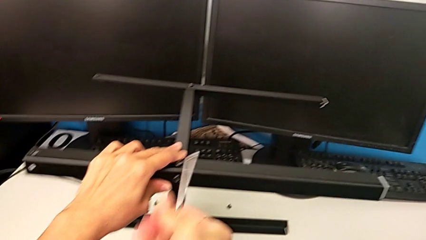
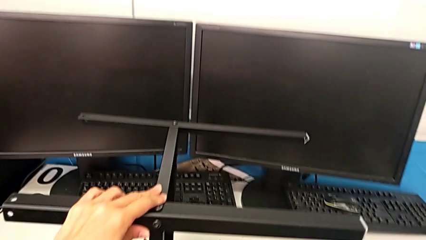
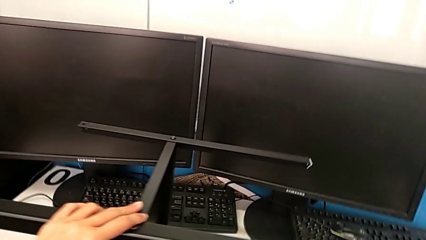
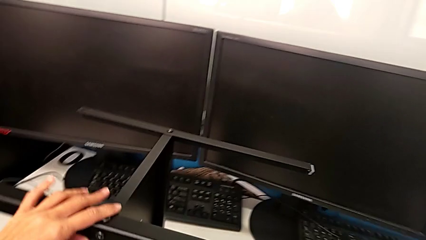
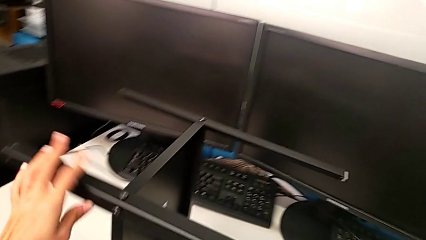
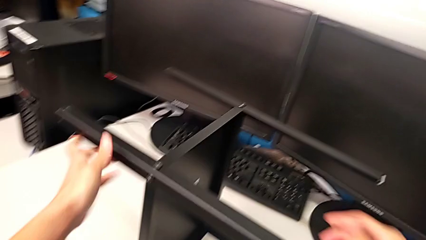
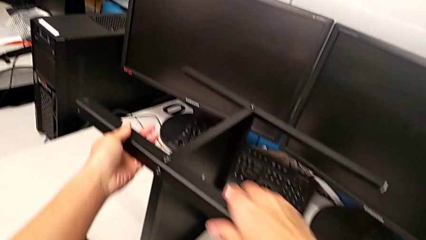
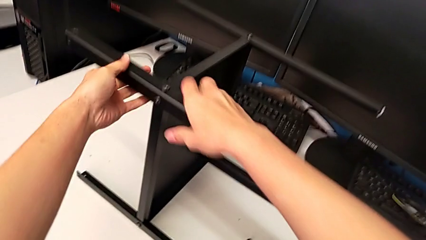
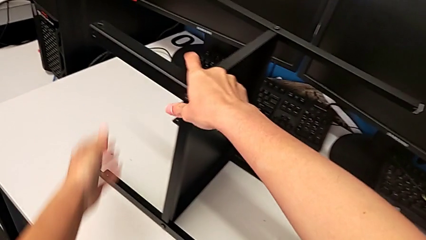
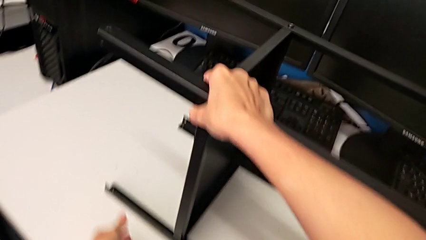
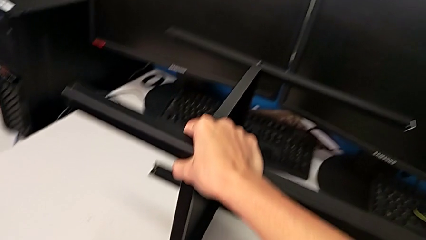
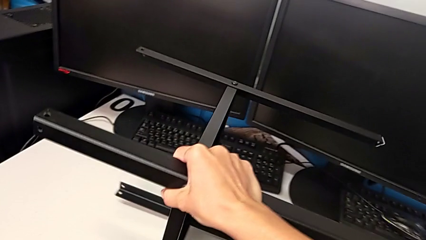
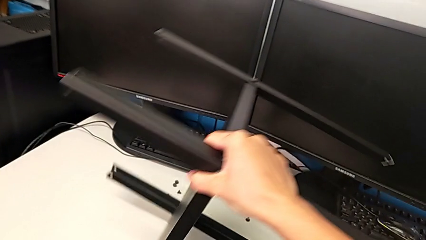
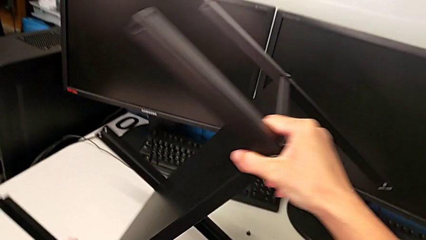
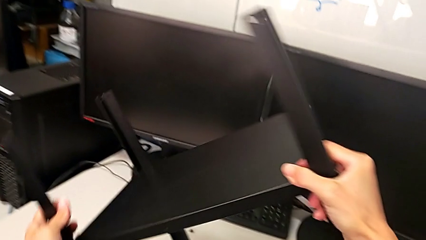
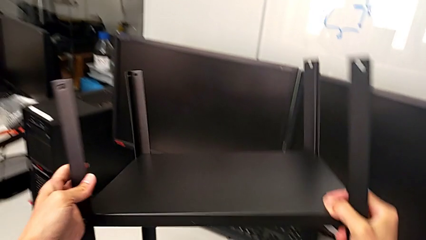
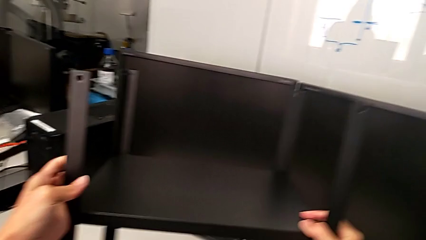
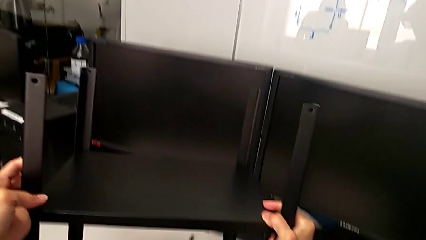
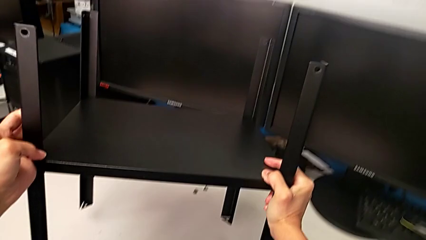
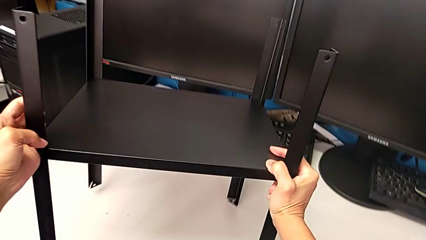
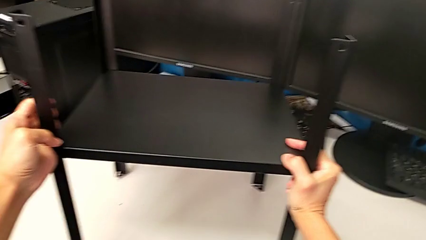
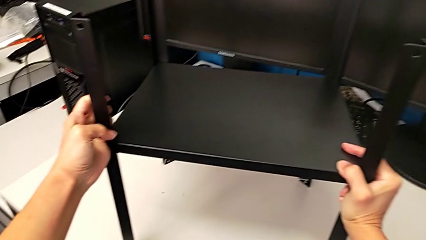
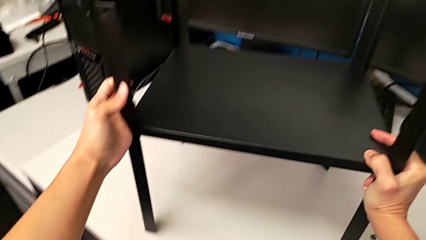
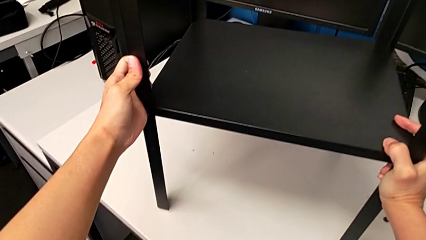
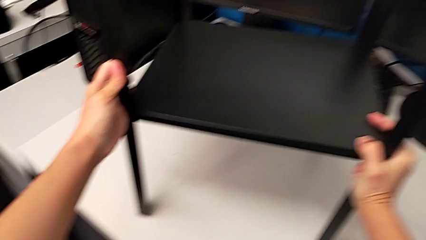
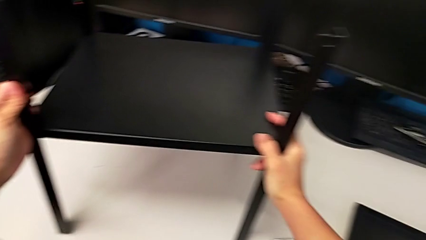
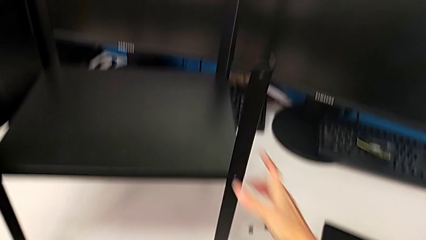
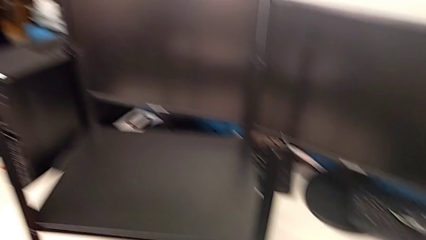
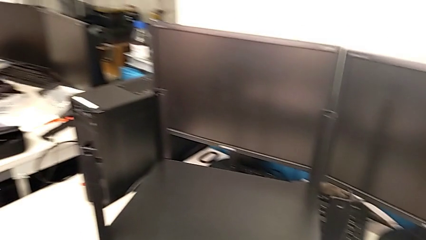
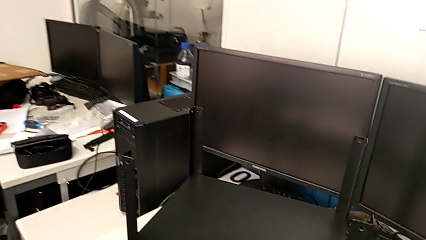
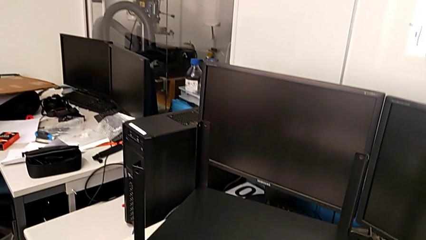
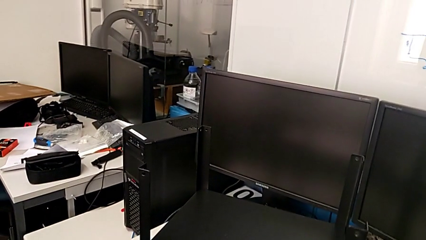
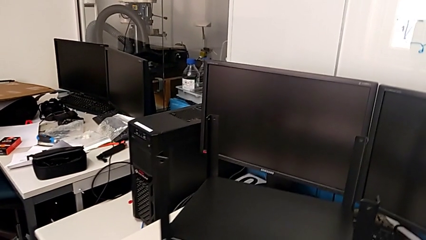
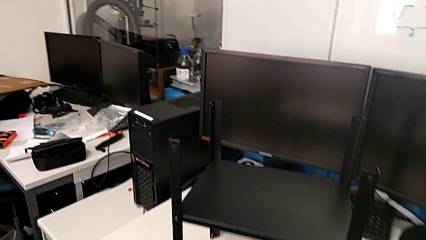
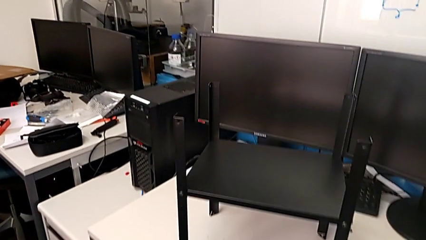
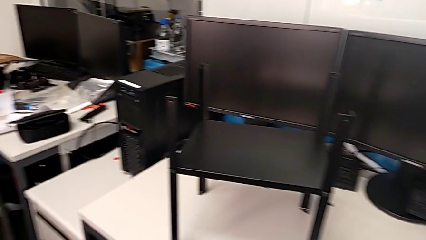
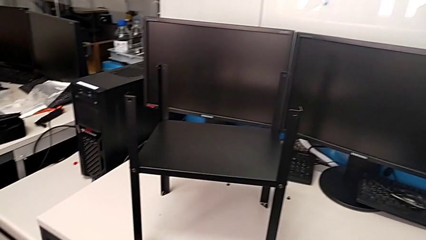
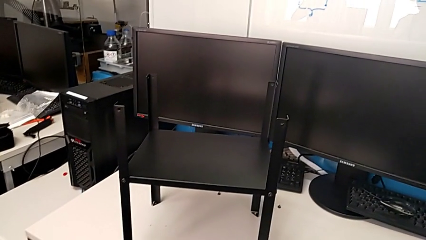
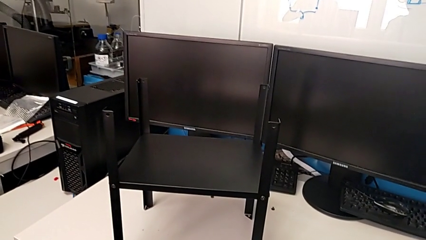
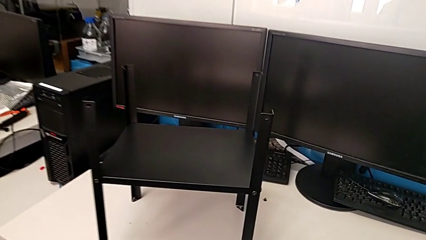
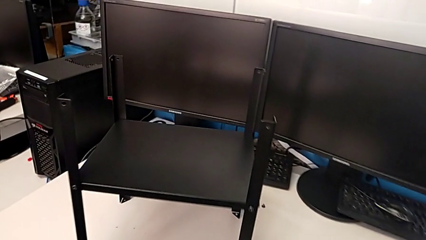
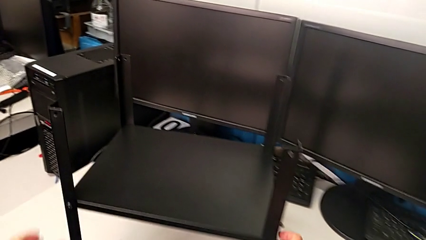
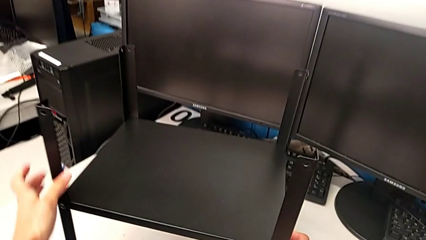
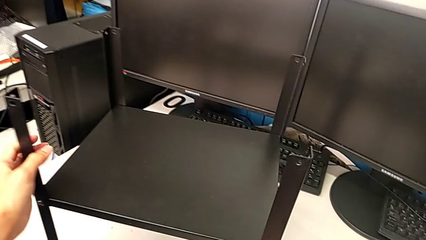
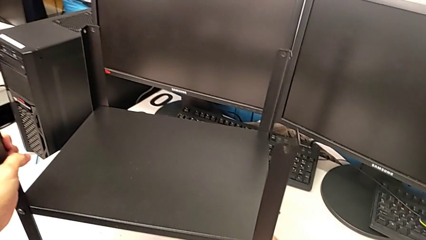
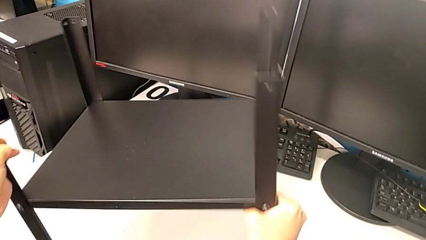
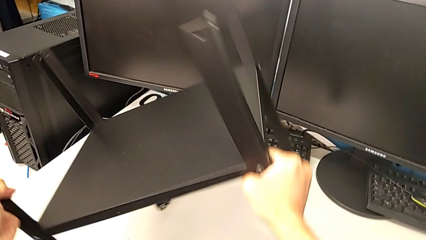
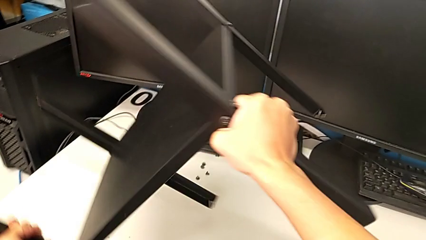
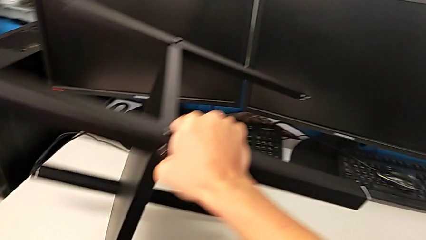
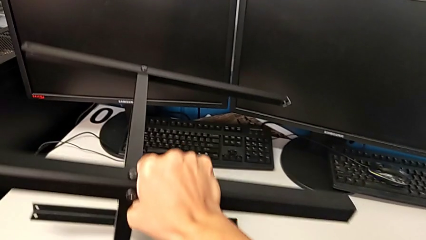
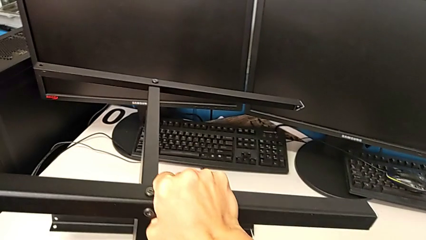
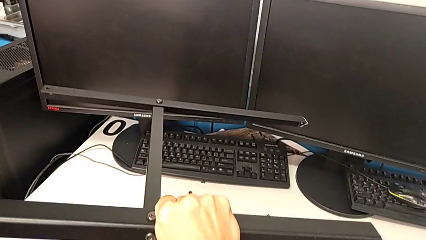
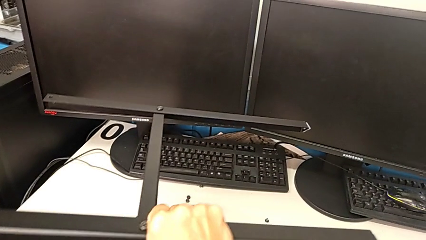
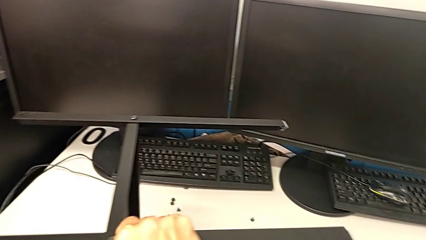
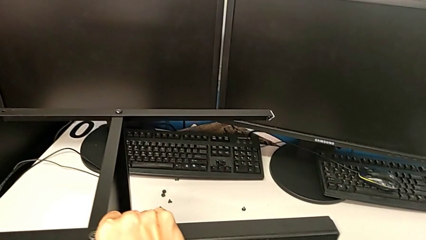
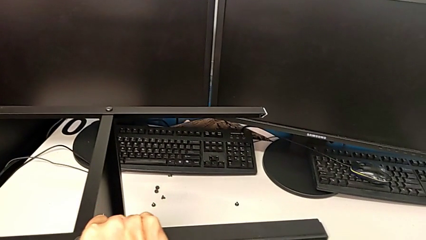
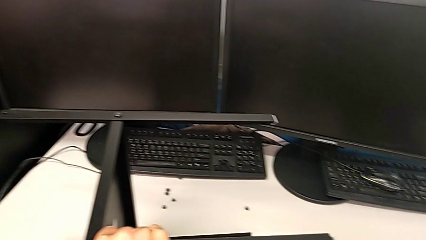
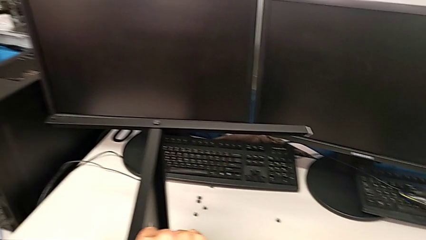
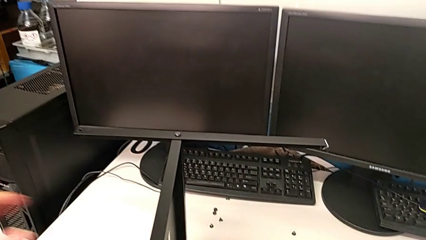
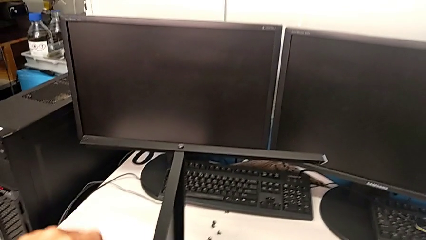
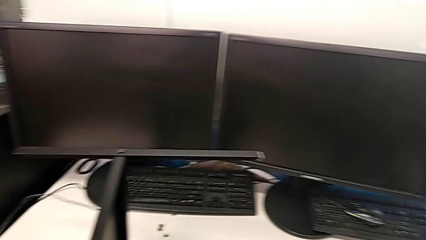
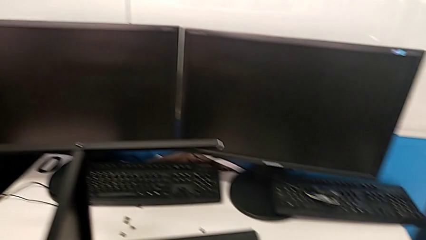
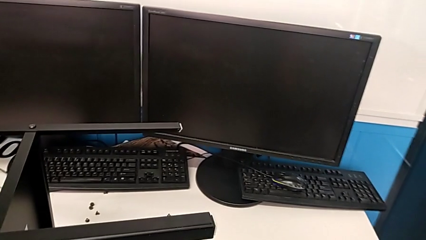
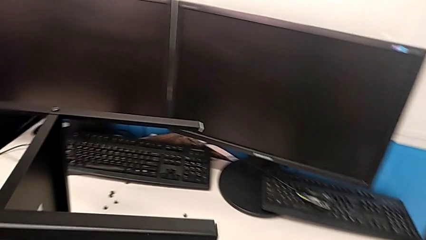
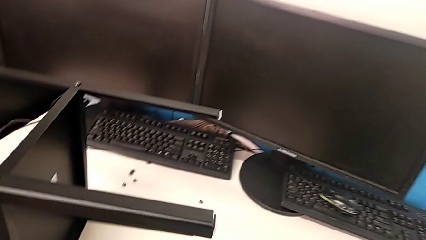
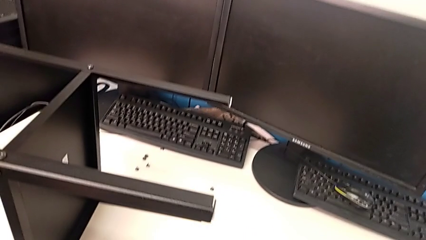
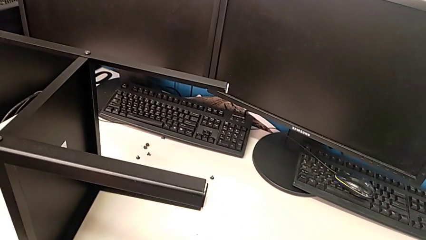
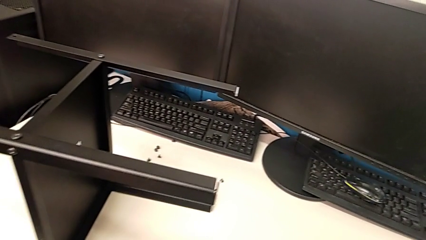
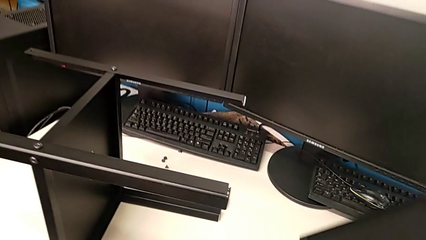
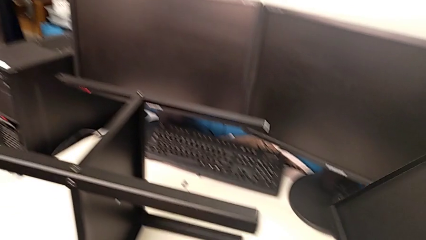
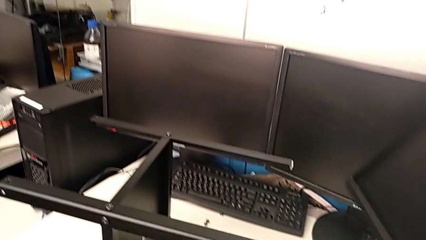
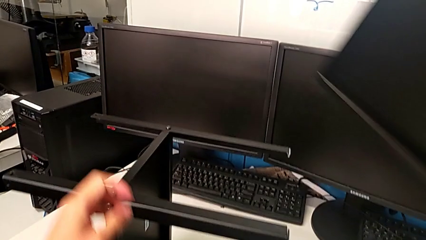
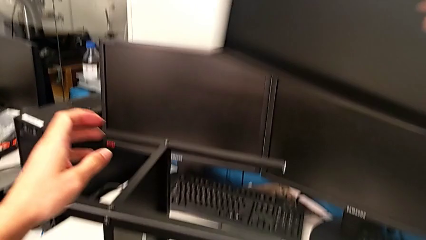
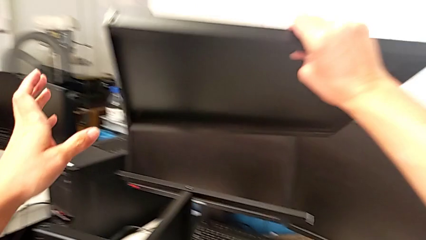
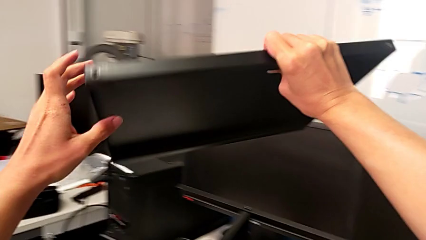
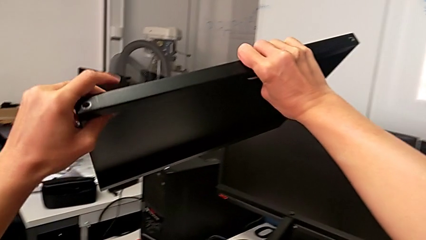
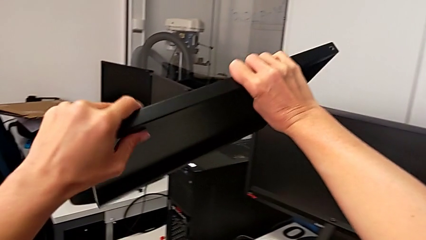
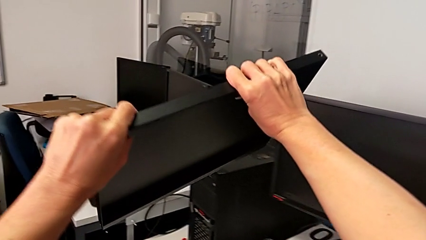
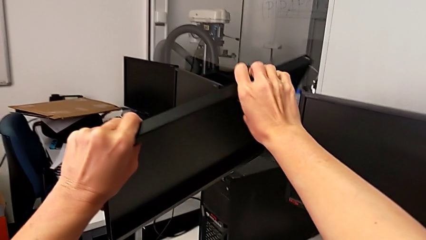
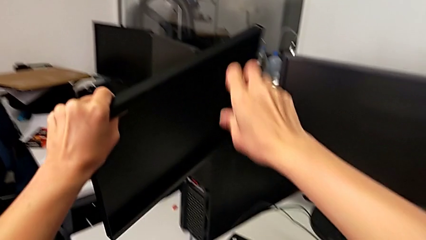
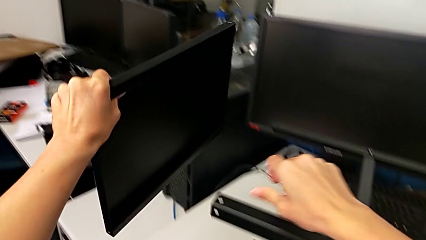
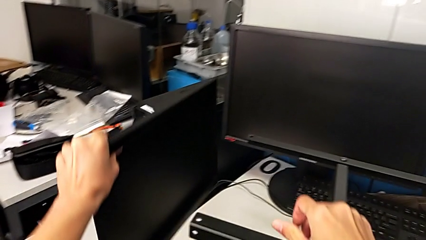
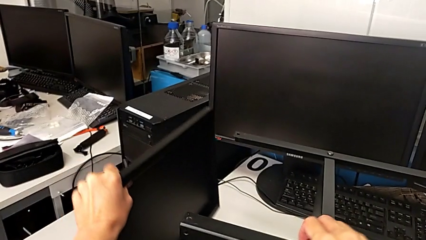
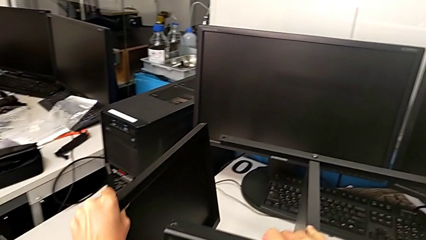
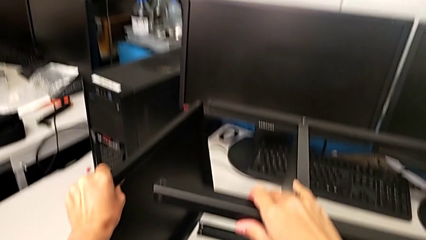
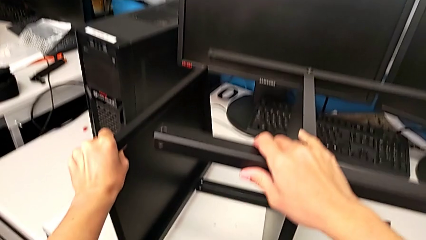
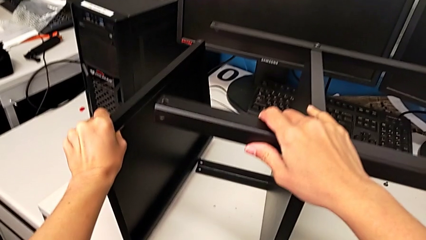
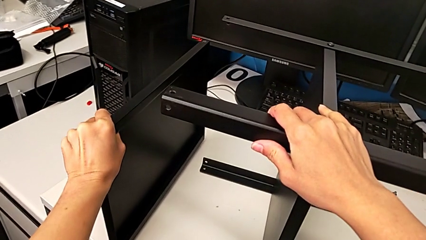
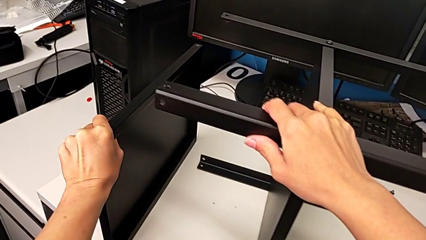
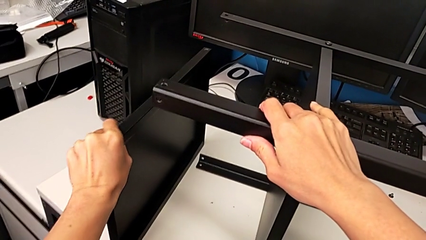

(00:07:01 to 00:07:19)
The camera wearer is assembling the upper base. They place the Allen wrench, wrongly rotate the nightstand, inspect it, rotate it, place it, grab the tray and align the top tray.
